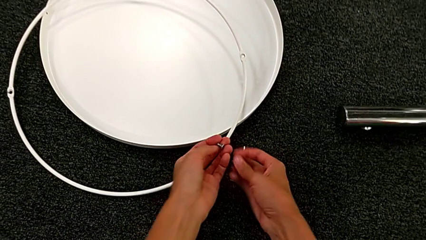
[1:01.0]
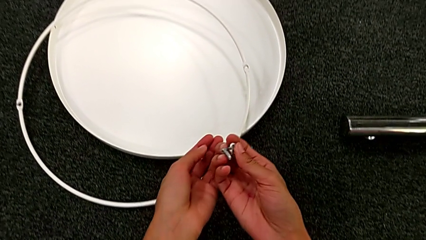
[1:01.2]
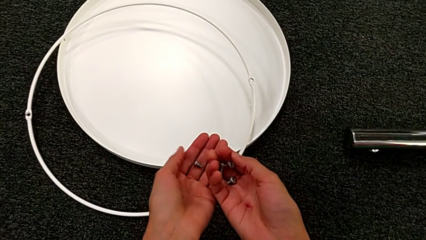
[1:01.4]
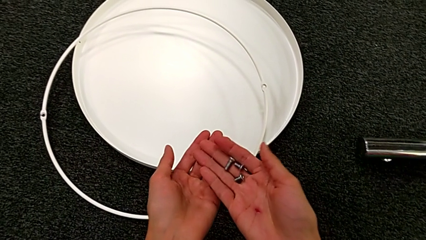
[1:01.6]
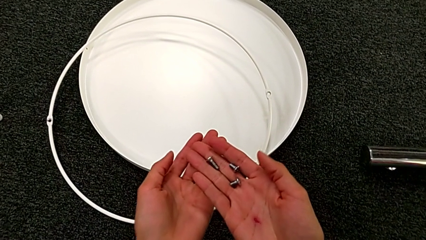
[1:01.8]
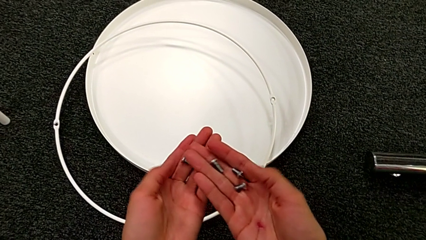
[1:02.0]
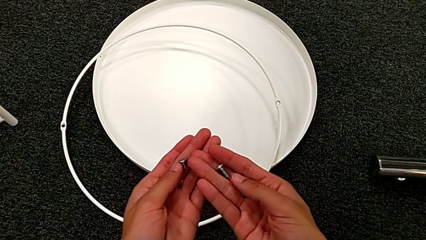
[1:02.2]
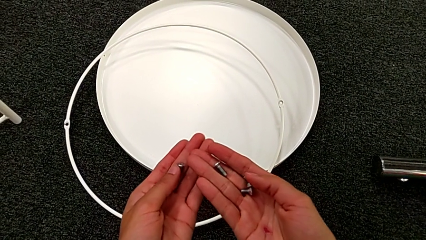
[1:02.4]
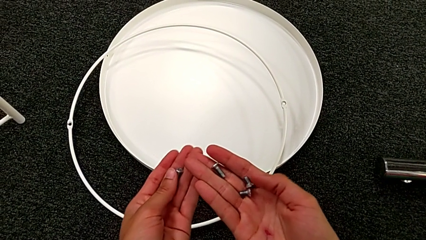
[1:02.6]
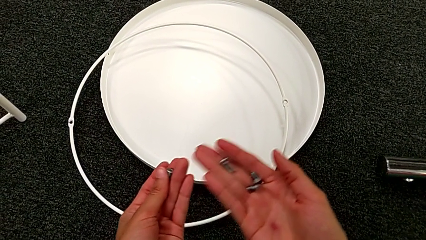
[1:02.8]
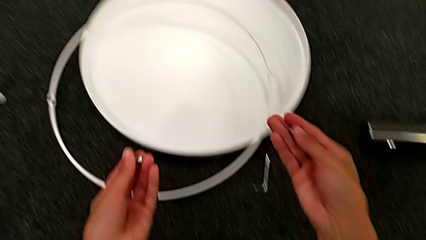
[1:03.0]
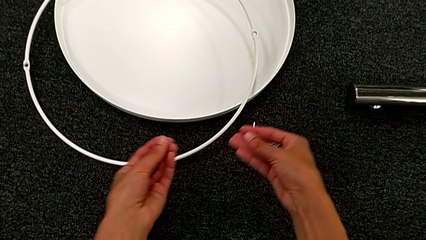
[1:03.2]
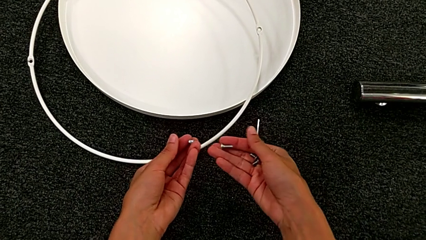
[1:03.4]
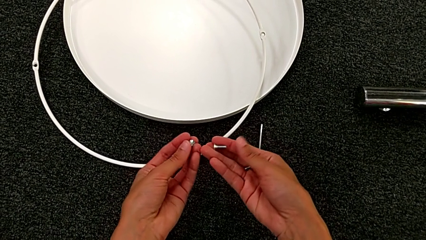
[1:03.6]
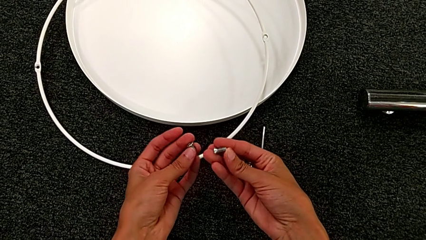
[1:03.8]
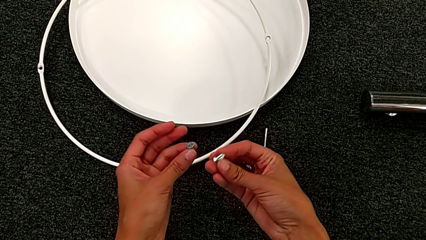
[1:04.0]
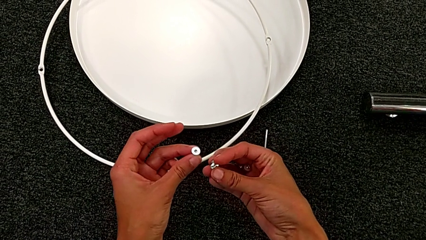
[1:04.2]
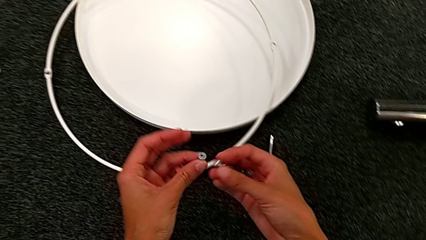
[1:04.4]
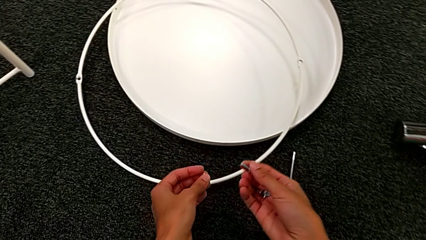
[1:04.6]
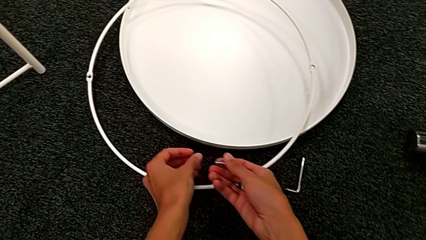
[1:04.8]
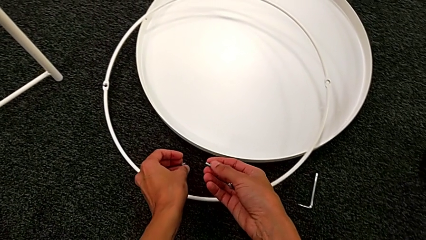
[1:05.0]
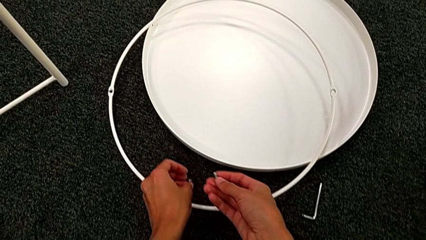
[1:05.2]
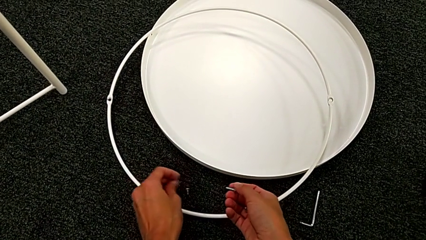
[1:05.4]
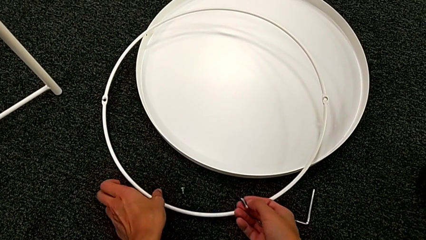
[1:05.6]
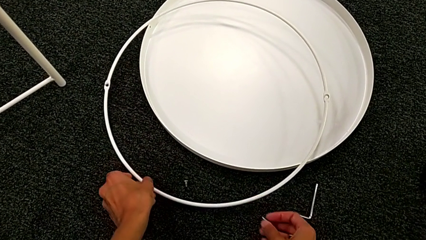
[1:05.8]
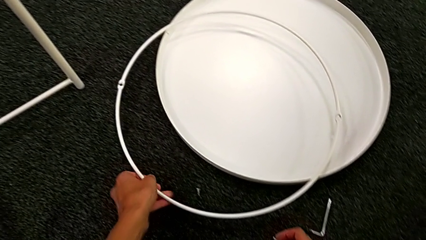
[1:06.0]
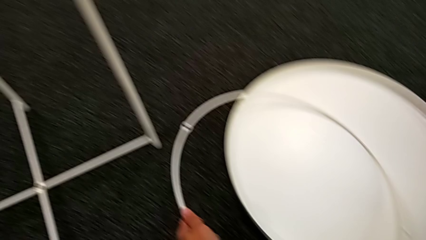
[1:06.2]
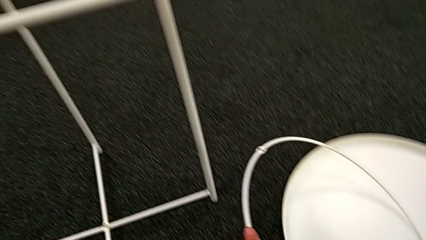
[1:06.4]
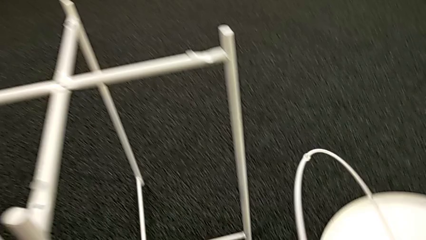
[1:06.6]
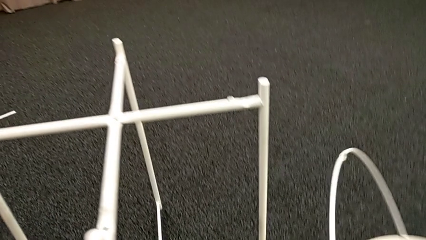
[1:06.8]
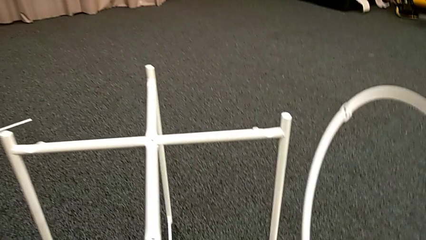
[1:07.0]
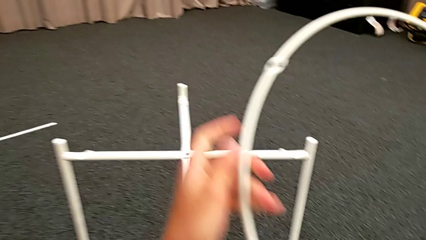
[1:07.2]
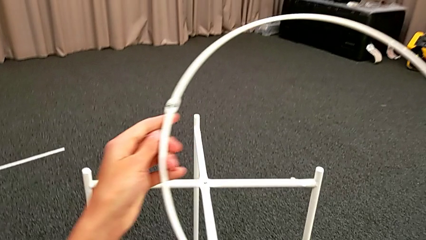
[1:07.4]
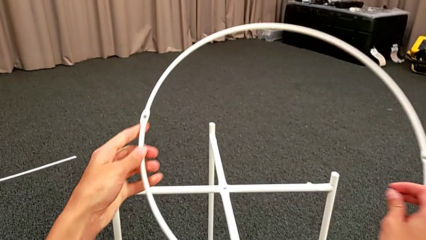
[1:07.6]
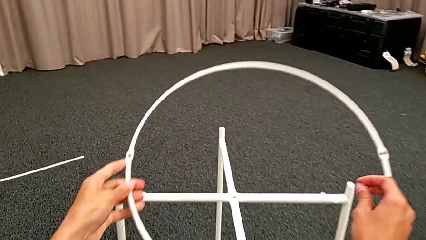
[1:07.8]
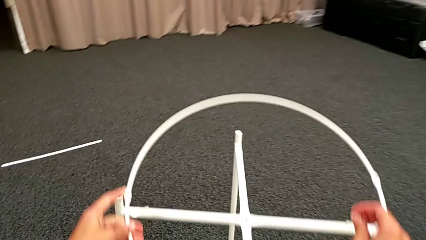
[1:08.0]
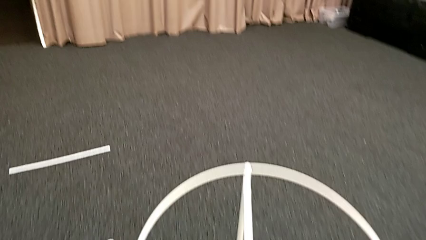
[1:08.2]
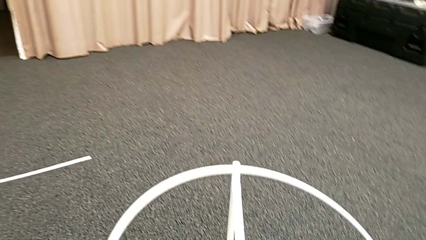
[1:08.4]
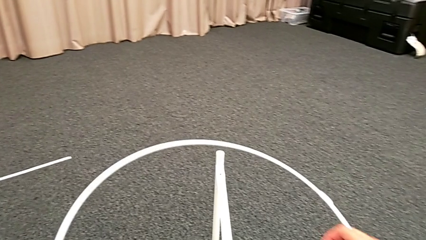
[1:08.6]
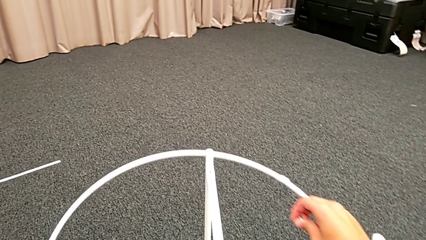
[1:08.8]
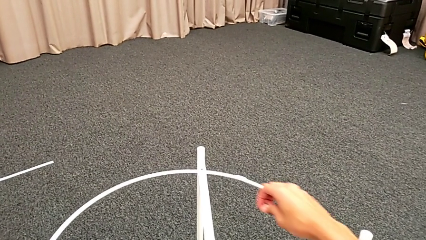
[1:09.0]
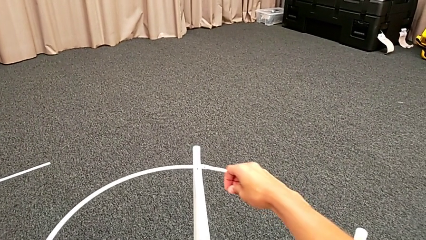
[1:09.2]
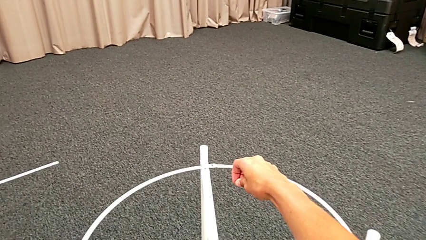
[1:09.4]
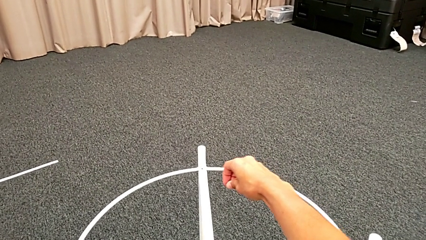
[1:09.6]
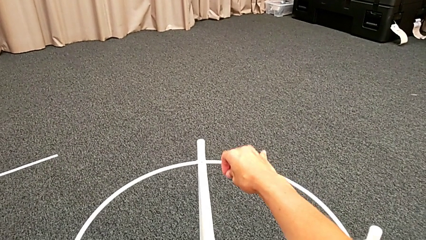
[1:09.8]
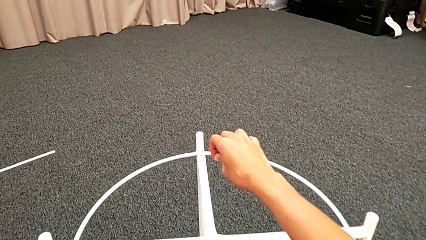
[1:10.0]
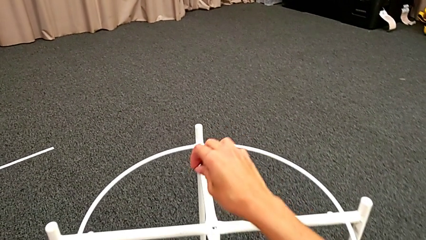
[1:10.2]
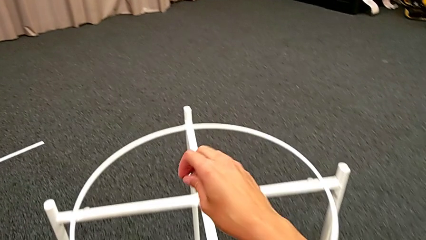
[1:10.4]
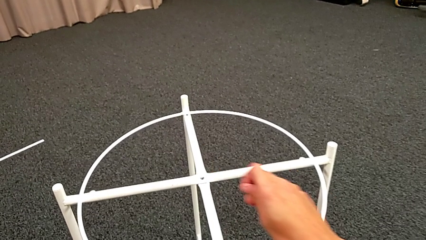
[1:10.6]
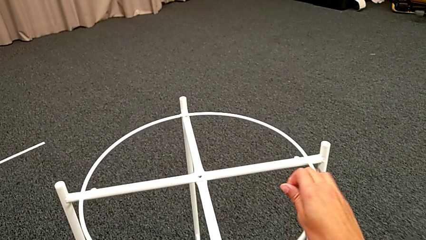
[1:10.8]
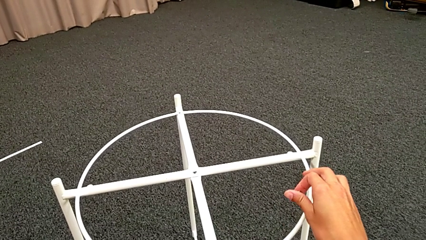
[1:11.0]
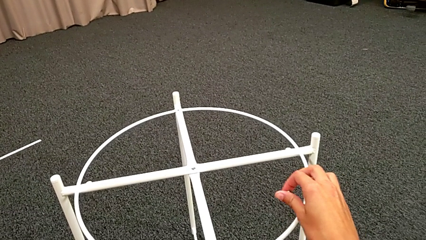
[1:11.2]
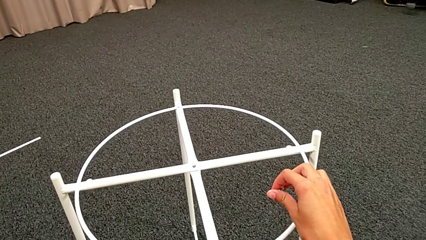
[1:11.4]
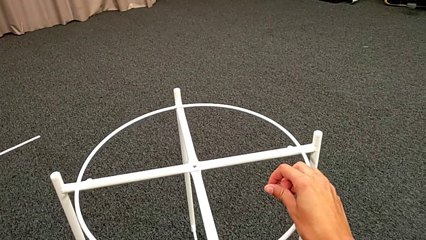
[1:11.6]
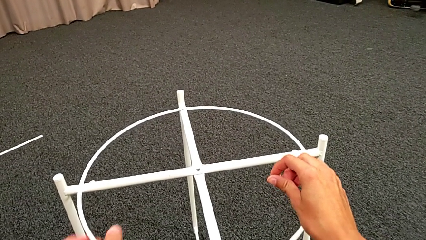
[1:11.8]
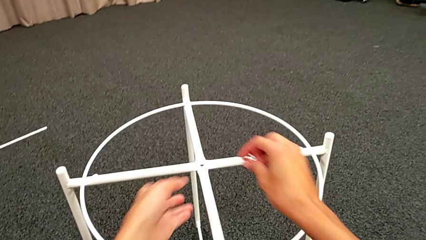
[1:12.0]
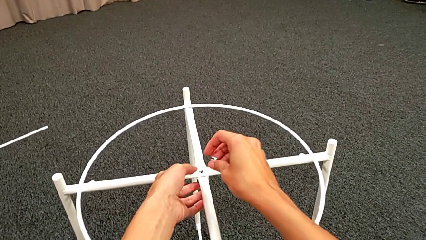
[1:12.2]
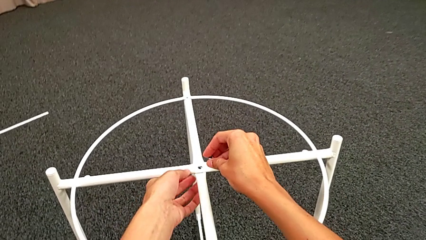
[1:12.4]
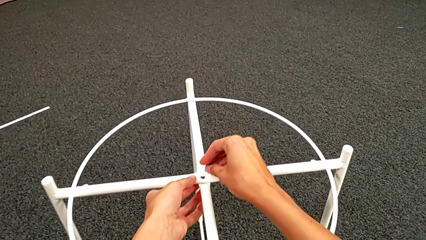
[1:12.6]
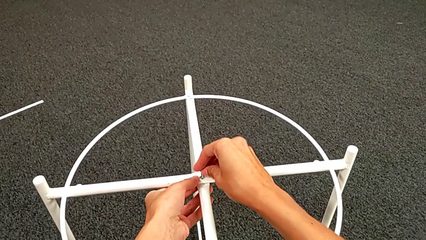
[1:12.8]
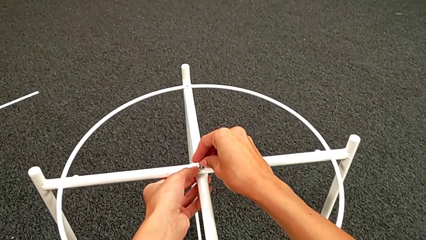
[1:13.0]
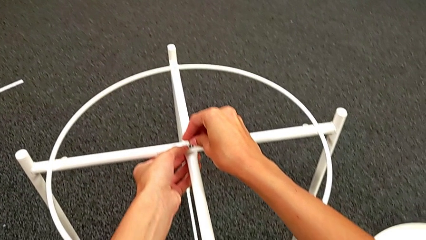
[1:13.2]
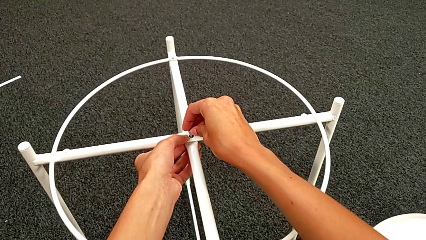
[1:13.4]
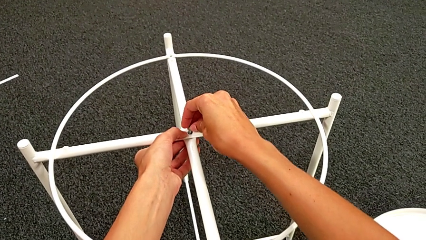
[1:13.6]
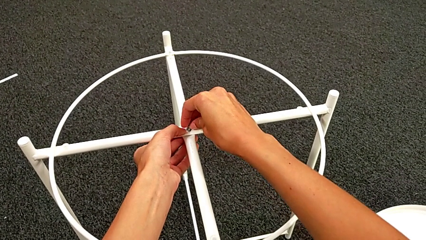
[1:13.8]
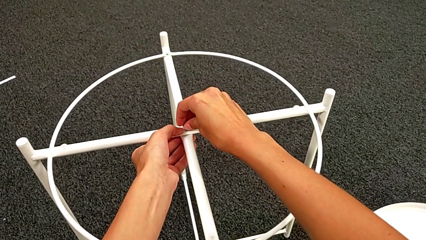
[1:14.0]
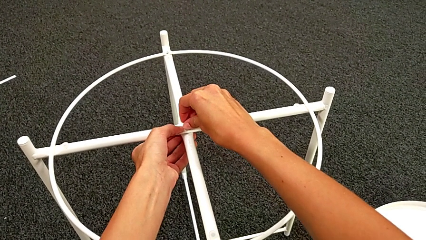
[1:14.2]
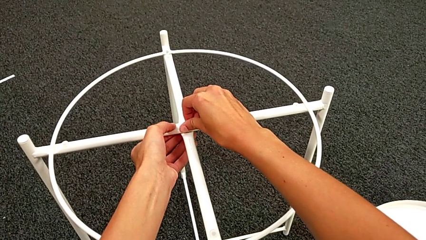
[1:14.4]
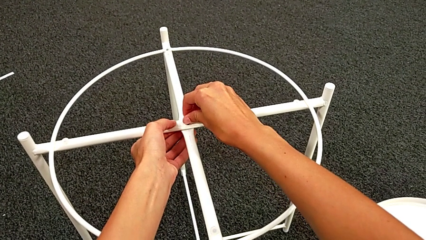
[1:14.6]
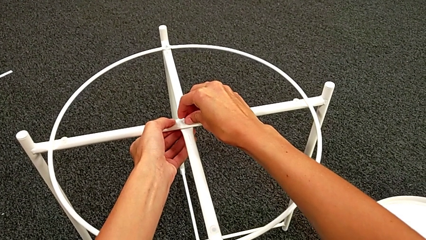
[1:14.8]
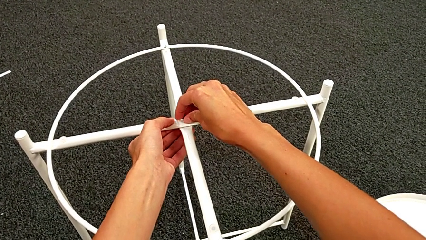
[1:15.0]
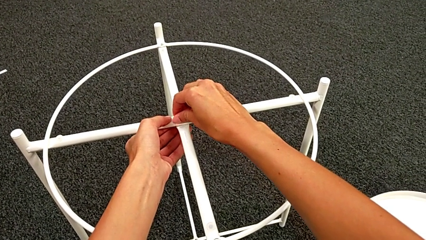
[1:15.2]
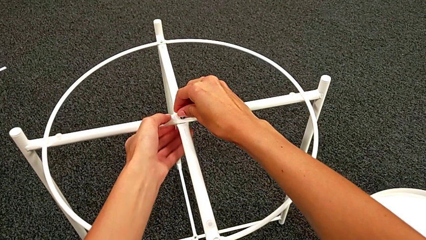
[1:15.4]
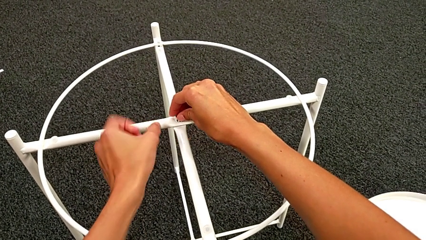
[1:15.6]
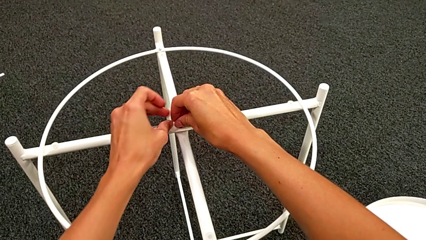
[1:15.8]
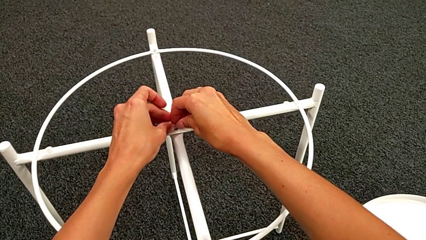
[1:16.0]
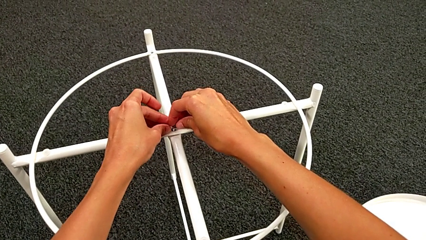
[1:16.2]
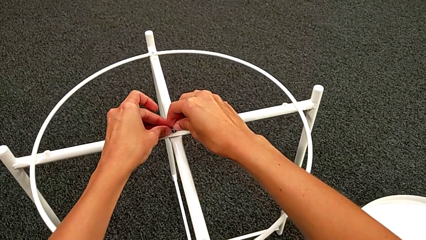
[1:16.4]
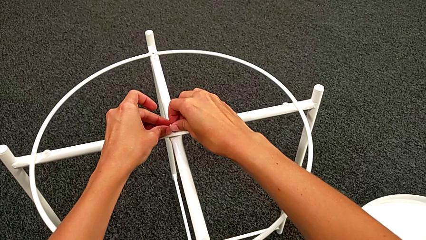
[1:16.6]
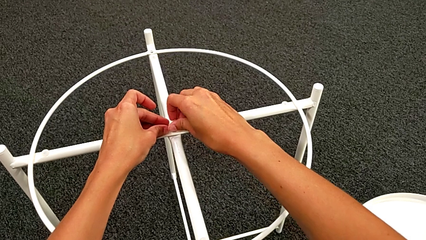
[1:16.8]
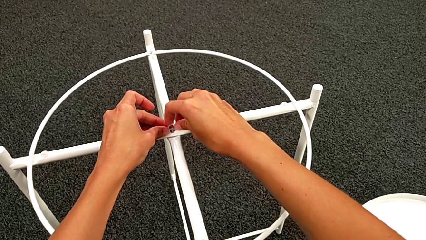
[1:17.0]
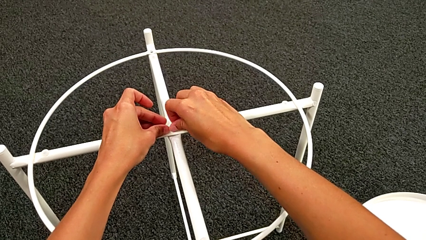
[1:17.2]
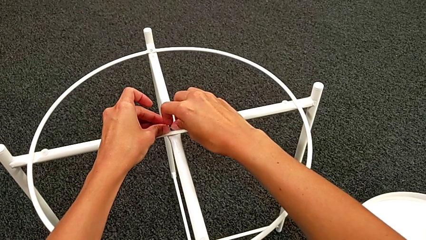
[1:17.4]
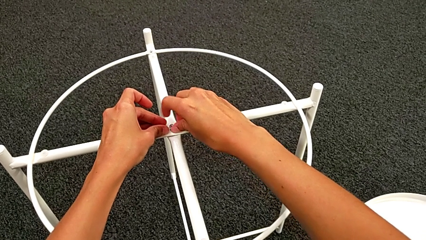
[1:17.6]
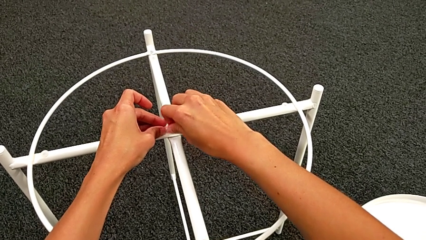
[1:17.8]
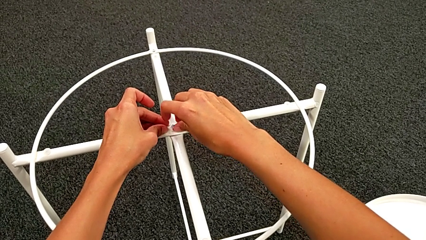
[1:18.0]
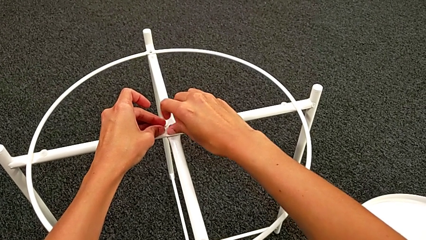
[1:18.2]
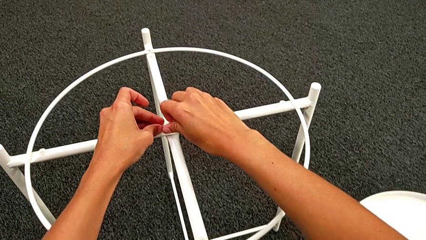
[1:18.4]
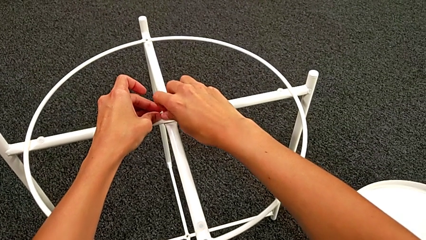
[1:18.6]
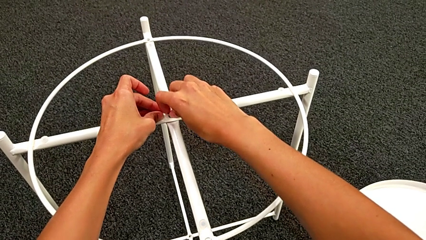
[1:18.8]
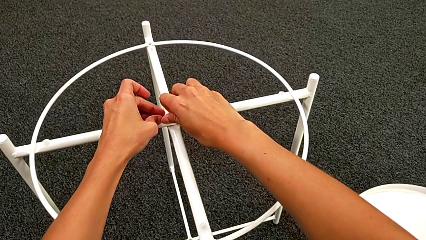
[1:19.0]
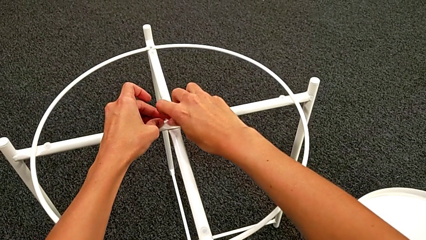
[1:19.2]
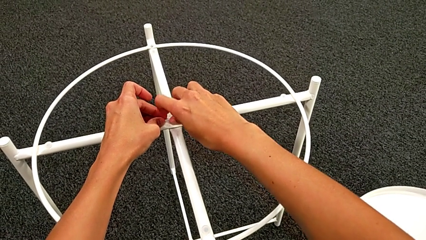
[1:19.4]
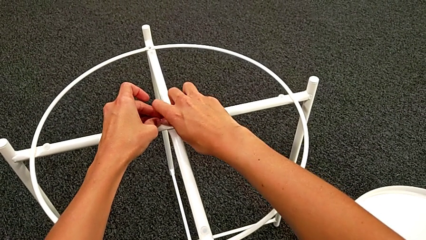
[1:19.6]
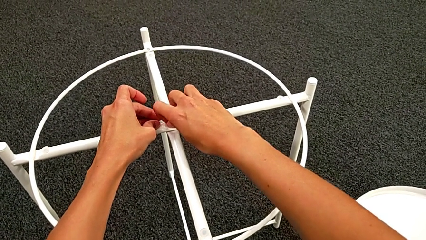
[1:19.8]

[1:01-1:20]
The camera wearer is assembling the top screw. They grab the hex socket head, inspect it, place it, grab the circle, lift it, wrongly align it, inspect the leg, insert the hex socket head and screw it twice.
